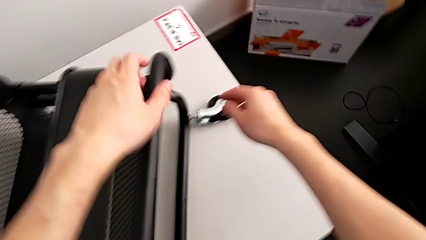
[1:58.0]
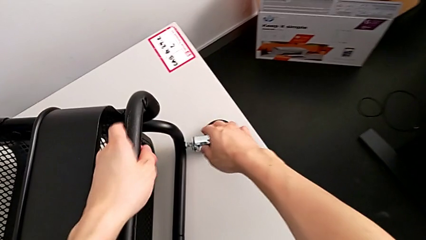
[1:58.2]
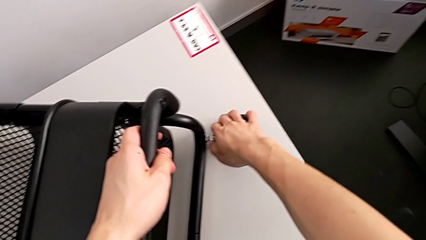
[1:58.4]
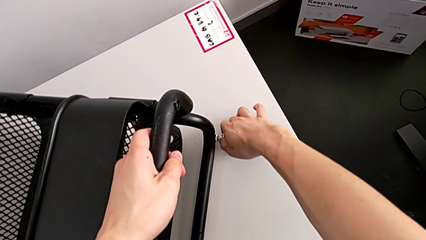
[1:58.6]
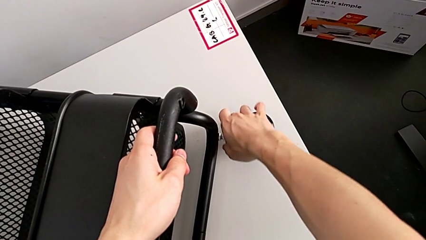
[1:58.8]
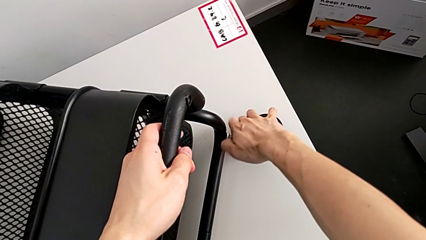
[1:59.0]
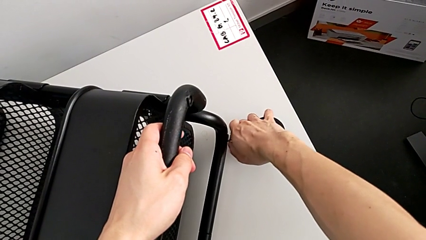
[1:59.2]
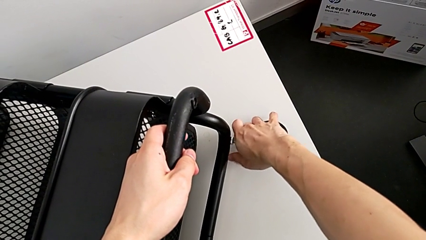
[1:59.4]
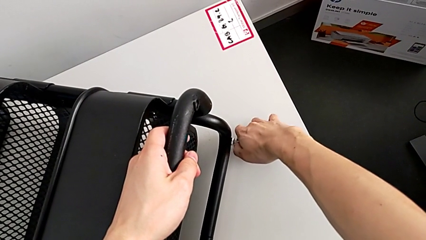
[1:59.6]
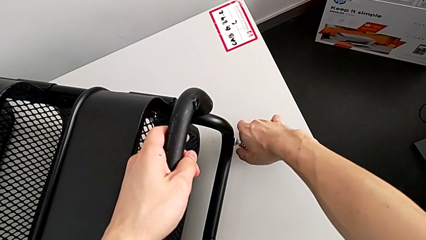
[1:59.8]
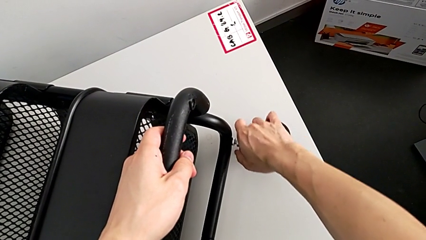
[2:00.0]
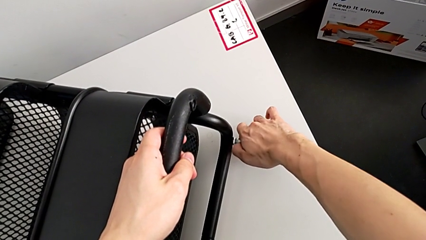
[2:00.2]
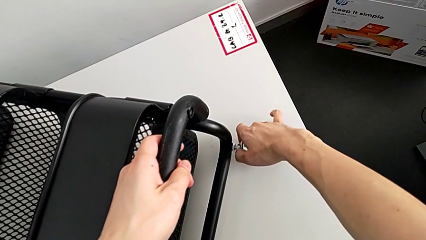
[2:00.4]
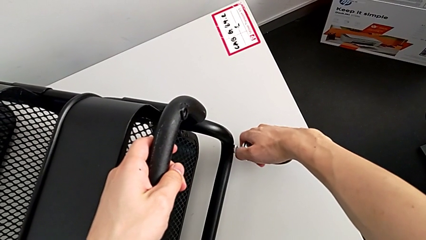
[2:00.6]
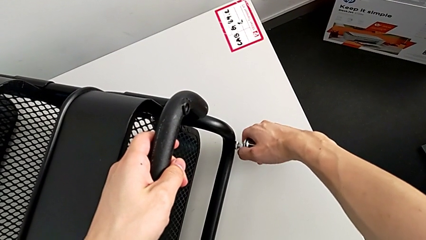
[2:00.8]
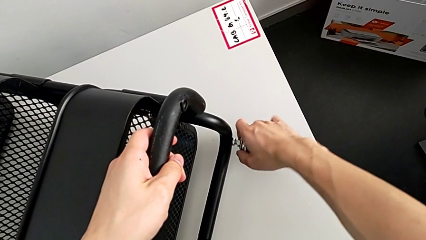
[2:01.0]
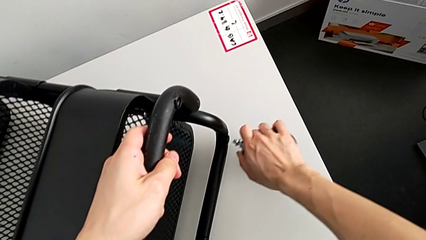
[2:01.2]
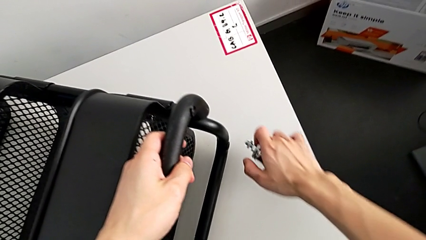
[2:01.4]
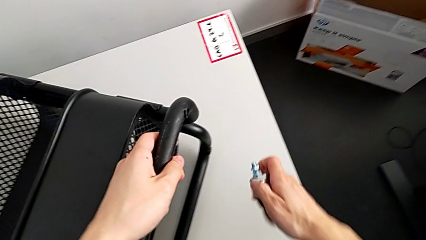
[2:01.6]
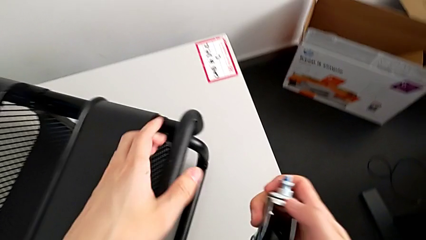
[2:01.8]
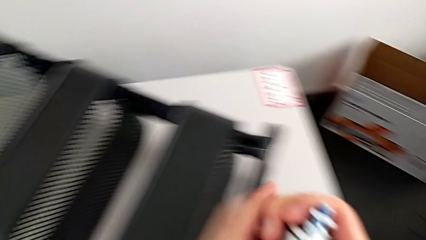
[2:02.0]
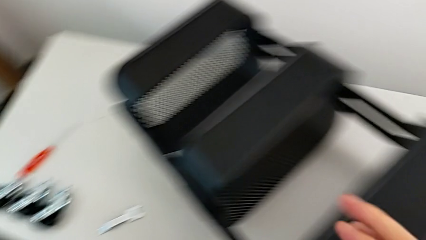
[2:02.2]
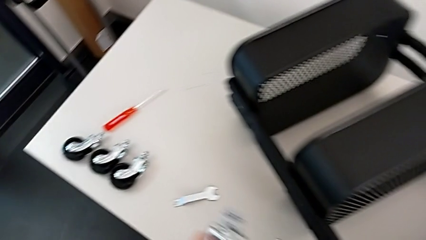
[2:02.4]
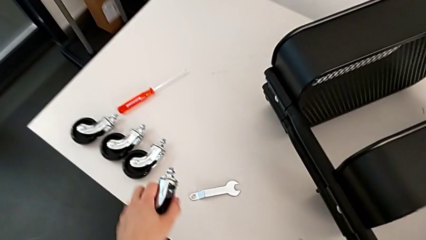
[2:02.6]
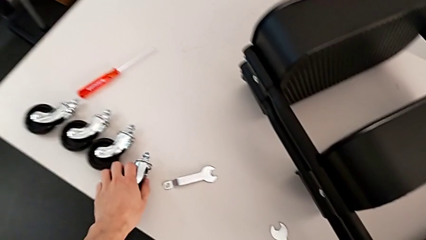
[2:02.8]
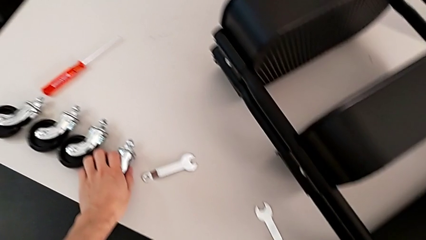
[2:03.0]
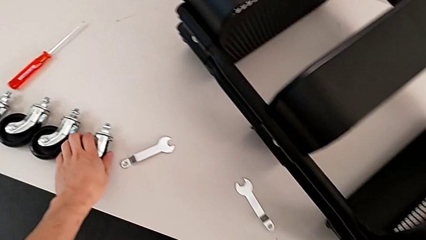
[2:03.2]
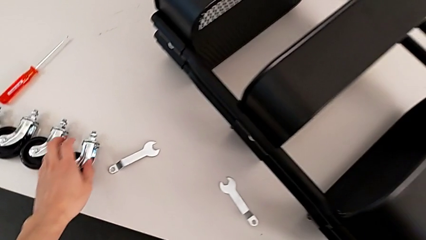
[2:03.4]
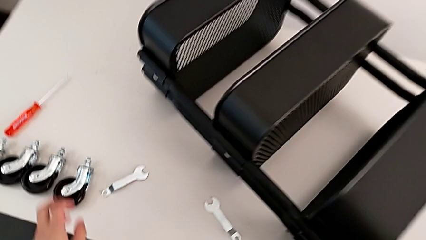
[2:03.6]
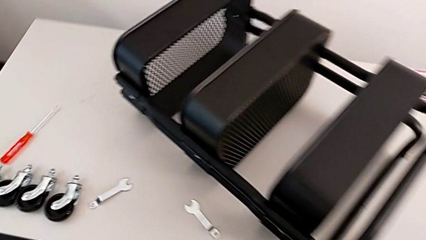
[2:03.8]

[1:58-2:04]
The camera wearer is disassembling the wheels. They unscrew the fourth wheel and drop it.

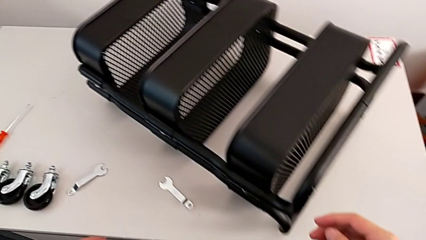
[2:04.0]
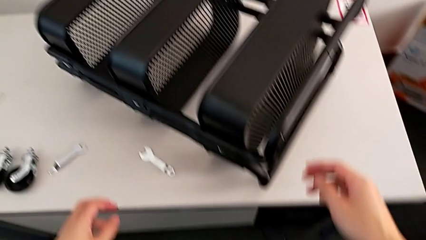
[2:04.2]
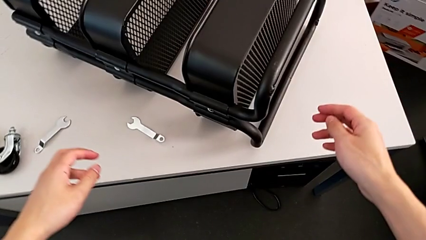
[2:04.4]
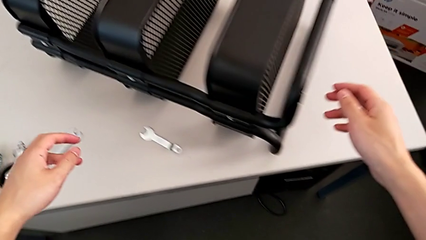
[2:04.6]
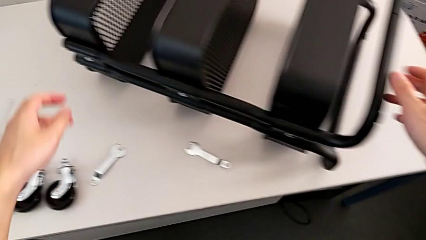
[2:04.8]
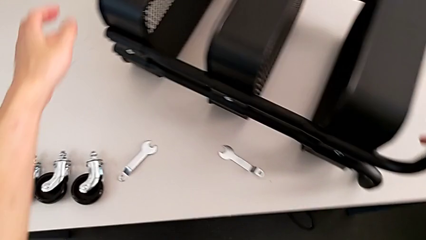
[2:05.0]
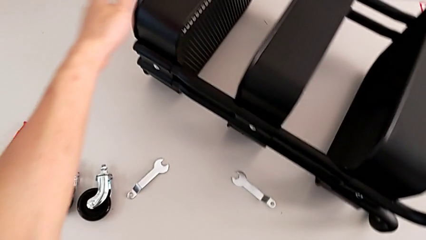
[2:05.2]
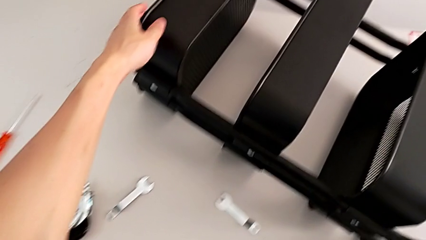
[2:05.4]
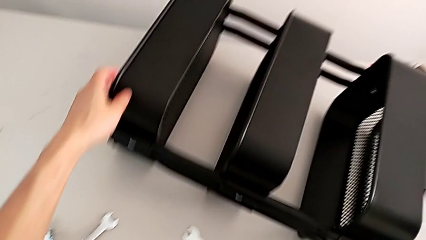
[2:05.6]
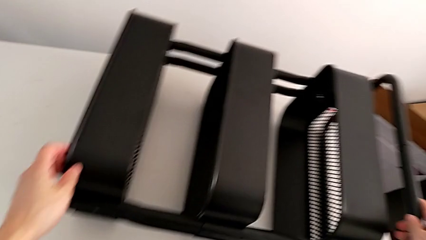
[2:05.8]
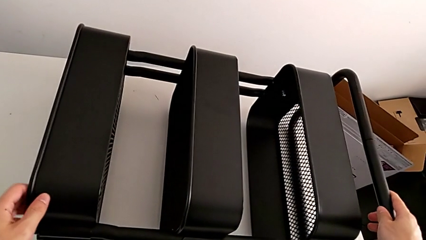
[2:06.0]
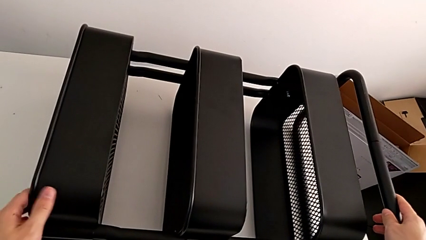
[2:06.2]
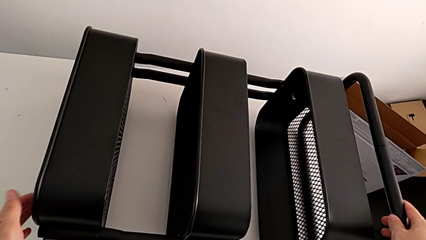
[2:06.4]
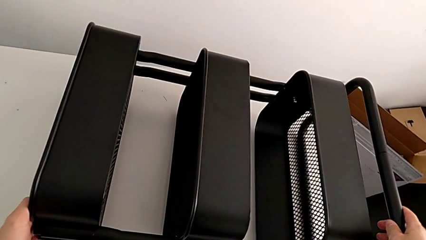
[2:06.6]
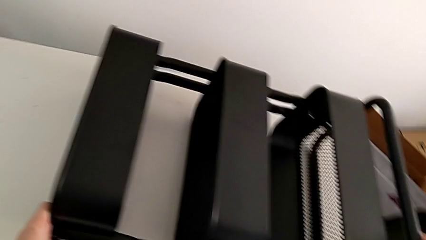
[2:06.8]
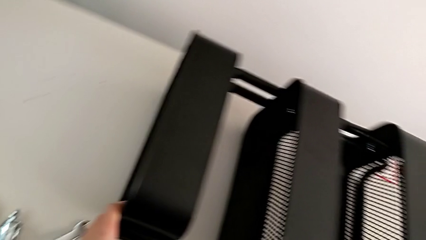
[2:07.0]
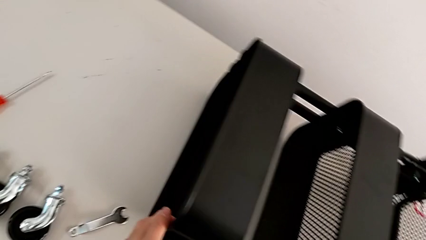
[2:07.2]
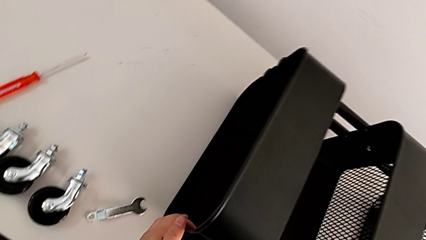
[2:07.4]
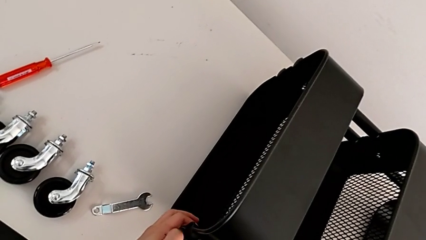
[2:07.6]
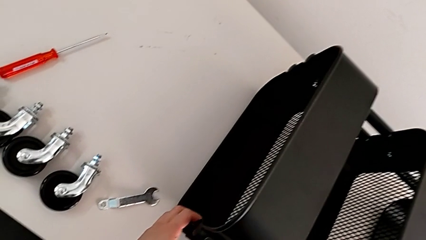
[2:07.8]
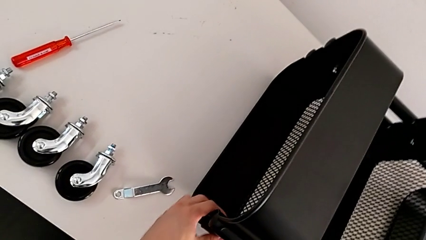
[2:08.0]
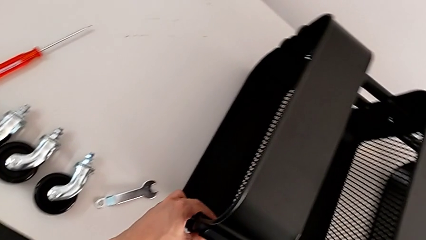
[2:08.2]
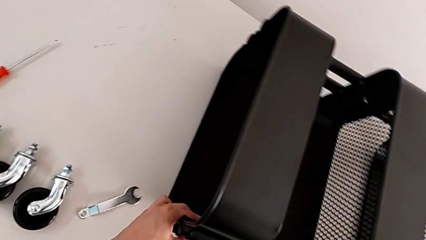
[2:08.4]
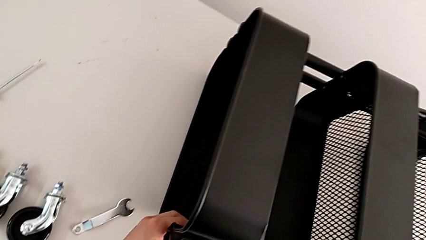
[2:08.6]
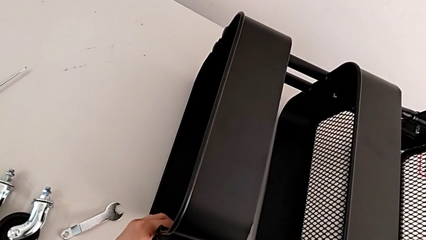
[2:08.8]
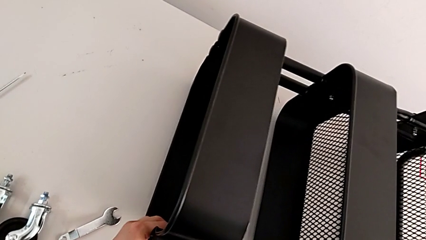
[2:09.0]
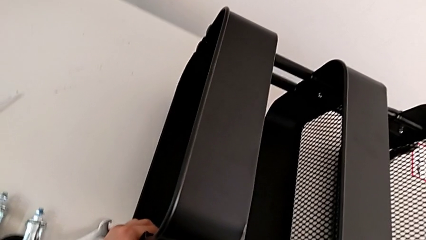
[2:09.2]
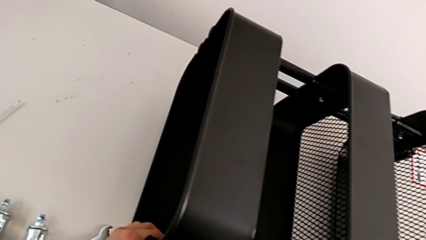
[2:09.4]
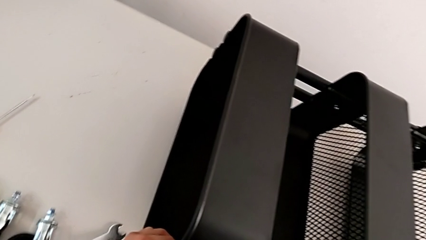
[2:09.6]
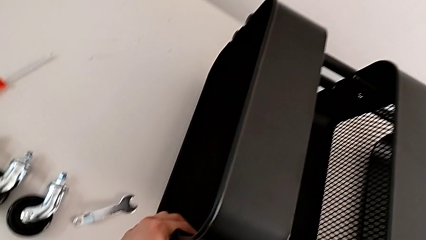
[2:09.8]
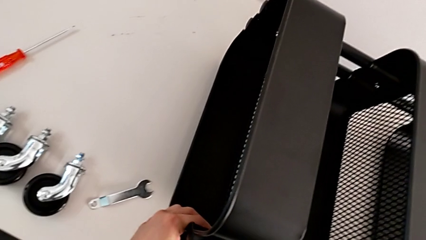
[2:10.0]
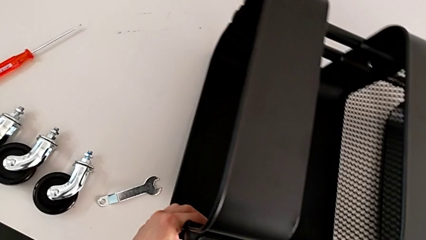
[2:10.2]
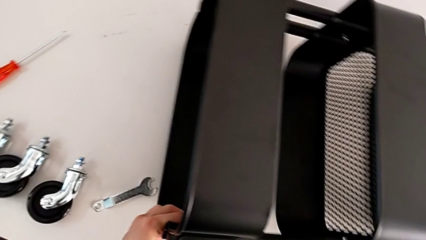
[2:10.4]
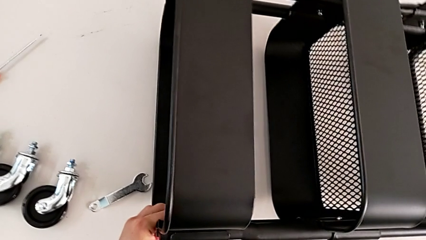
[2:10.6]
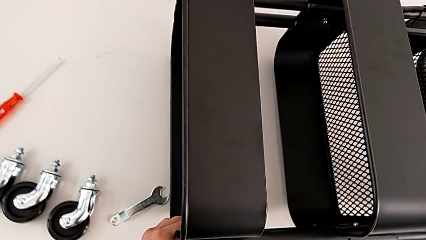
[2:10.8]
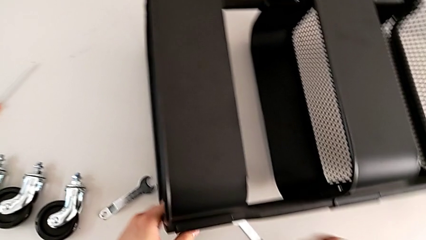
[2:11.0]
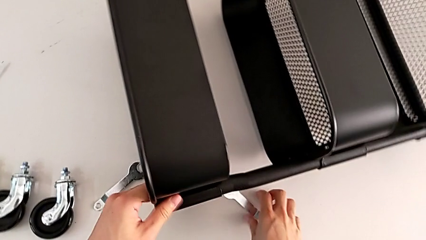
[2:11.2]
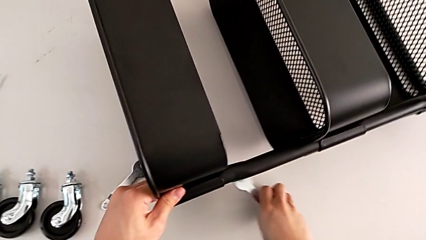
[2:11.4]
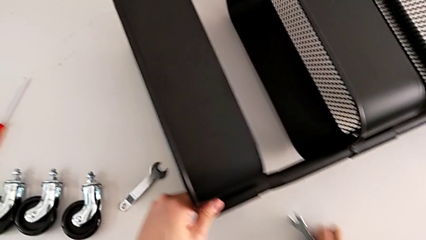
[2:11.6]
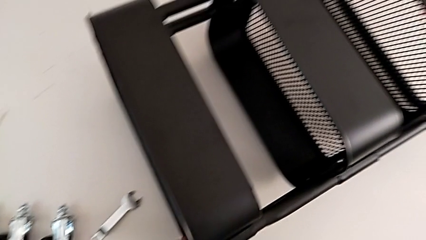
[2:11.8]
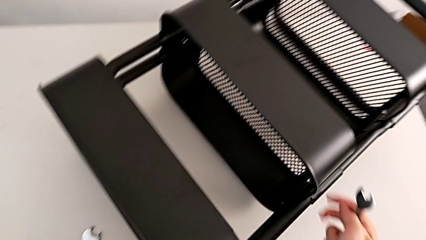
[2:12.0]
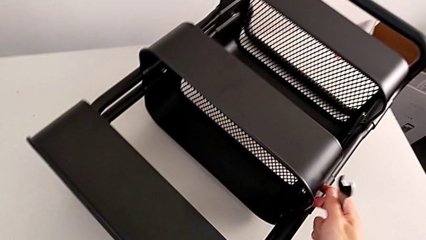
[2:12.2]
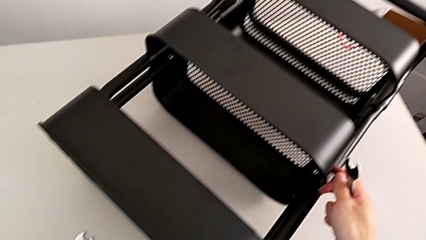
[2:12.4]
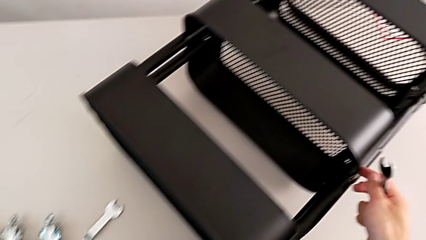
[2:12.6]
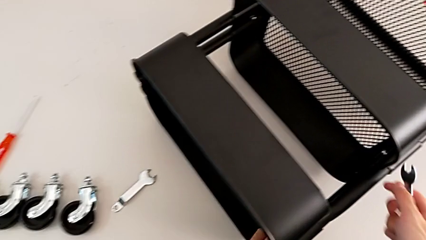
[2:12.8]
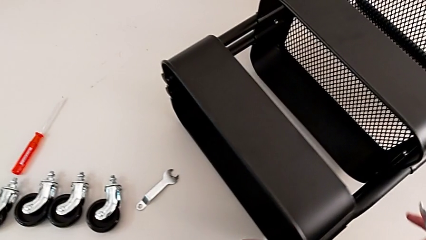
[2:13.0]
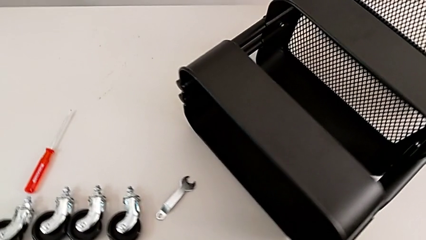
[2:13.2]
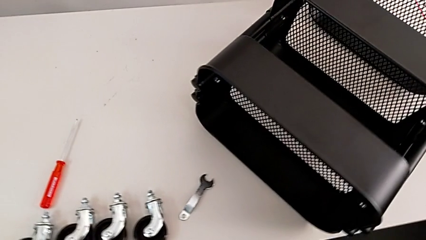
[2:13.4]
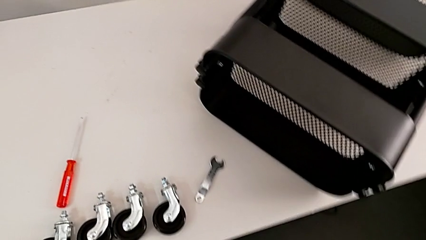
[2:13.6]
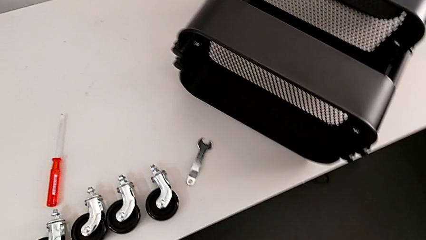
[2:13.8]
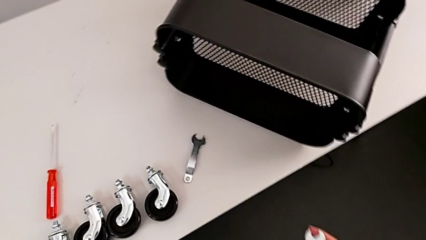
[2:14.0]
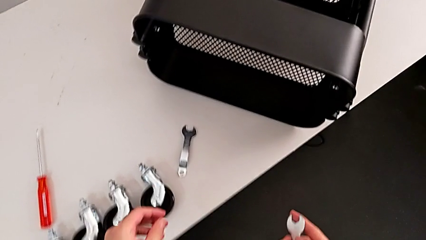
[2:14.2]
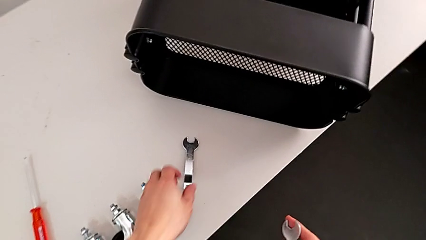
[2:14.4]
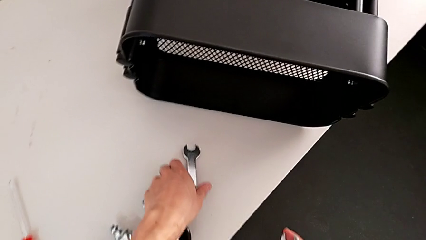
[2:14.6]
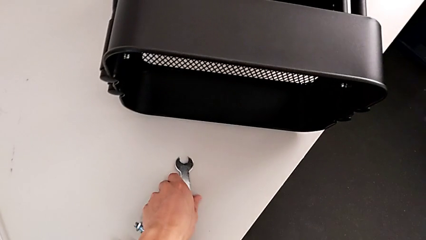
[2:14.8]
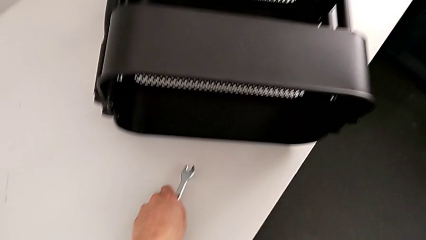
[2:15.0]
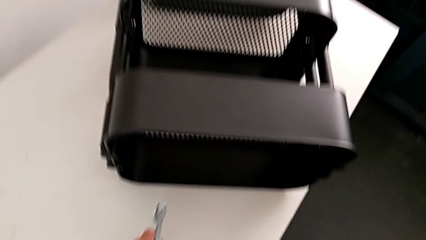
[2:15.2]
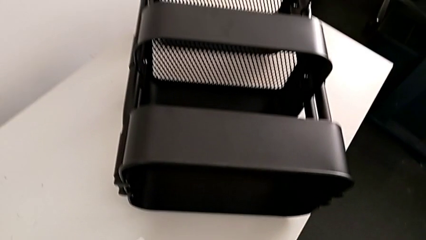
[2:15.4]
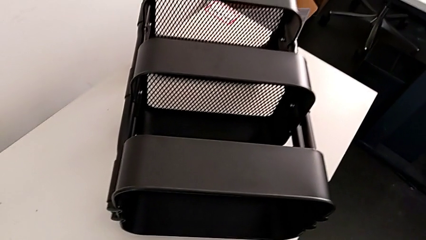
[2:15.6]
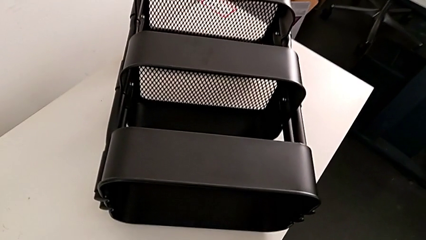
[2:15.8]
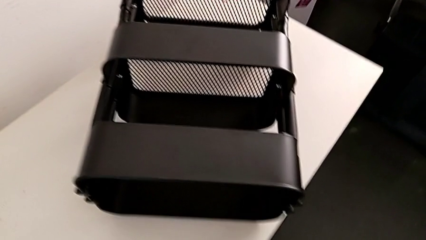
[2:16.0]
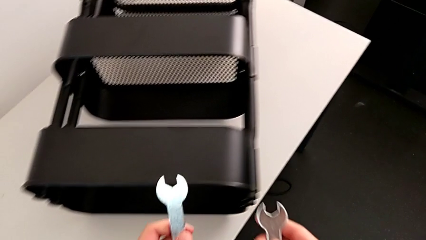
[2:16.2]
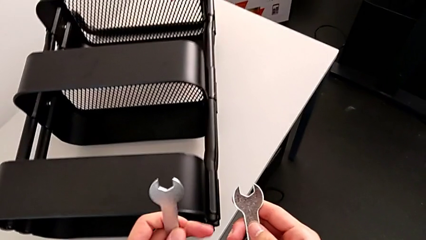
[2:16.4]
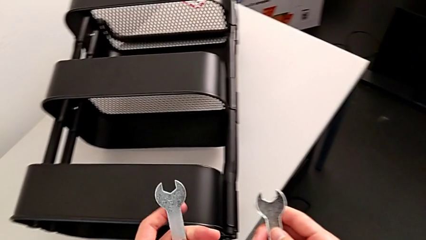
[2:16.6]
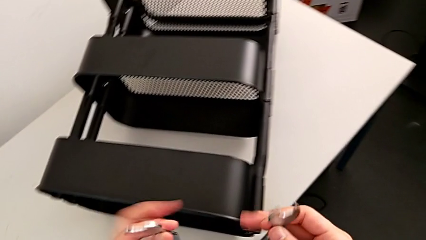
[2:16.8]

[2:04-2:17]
The camera wearer is disassembling the brackets of the middle grid tray. They grab the utility cart and rotate it.
